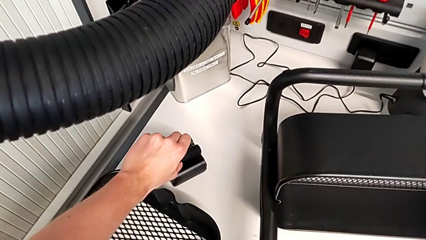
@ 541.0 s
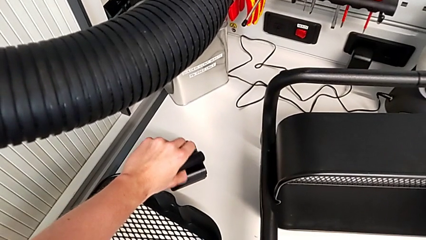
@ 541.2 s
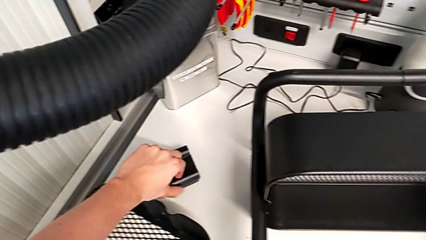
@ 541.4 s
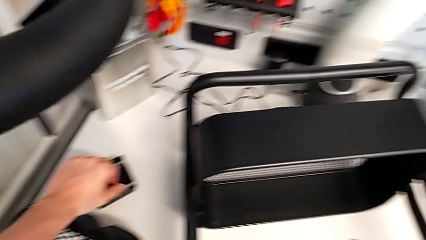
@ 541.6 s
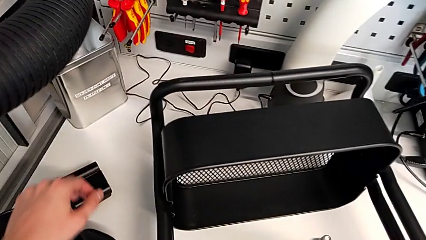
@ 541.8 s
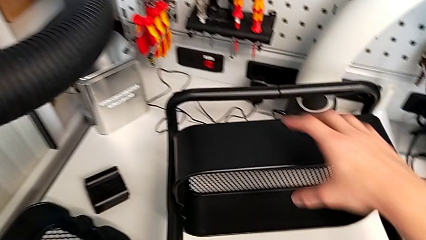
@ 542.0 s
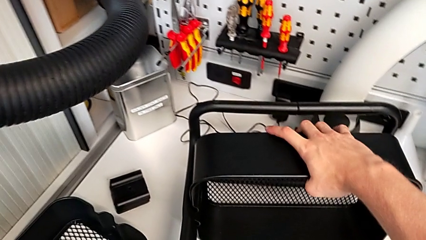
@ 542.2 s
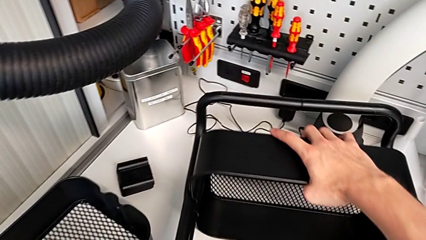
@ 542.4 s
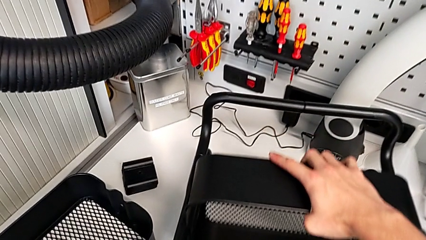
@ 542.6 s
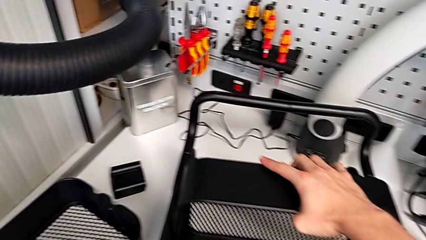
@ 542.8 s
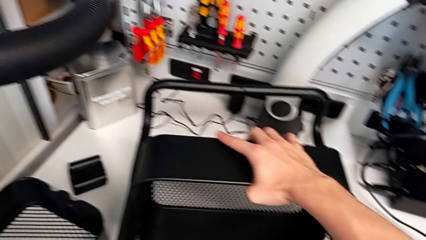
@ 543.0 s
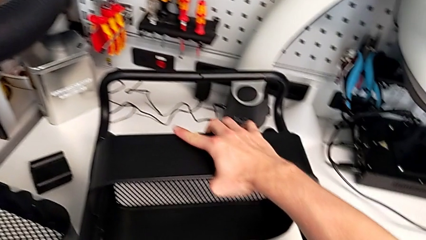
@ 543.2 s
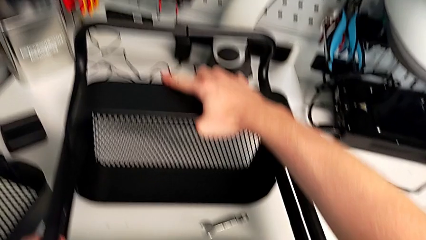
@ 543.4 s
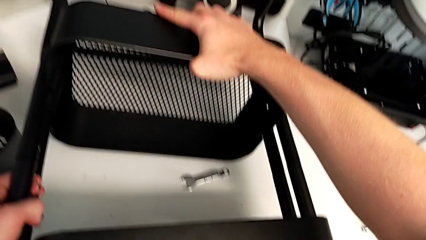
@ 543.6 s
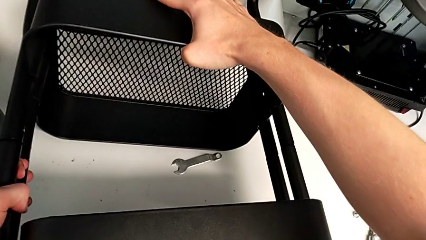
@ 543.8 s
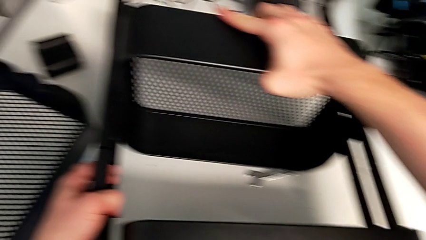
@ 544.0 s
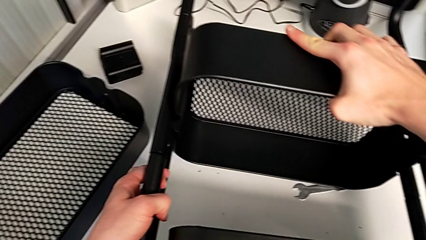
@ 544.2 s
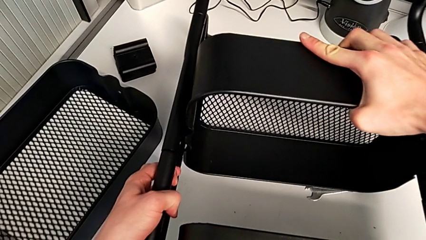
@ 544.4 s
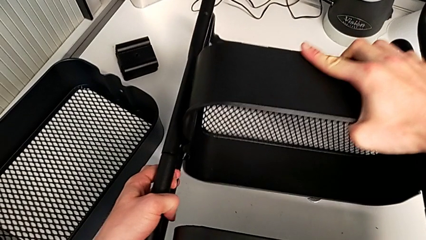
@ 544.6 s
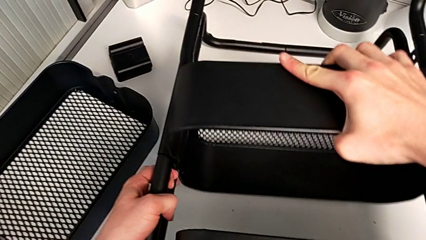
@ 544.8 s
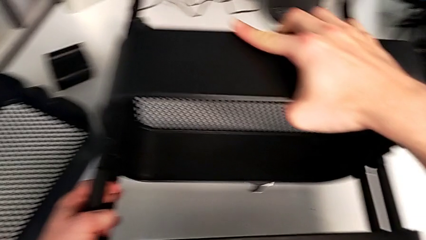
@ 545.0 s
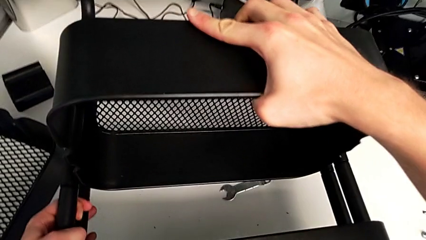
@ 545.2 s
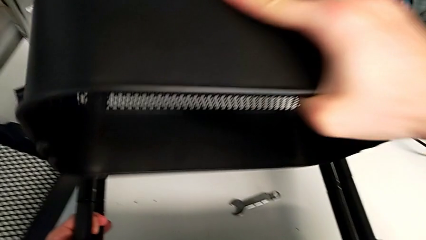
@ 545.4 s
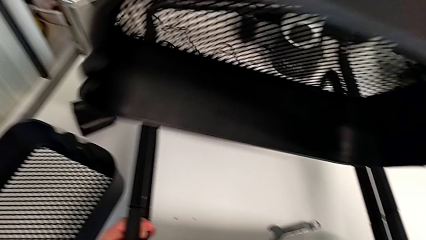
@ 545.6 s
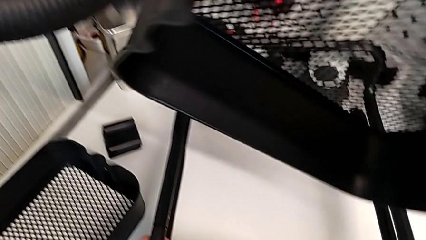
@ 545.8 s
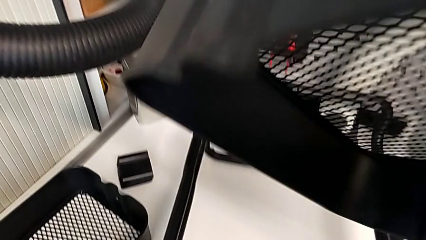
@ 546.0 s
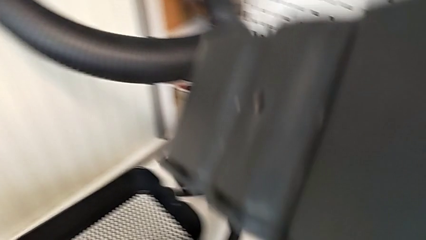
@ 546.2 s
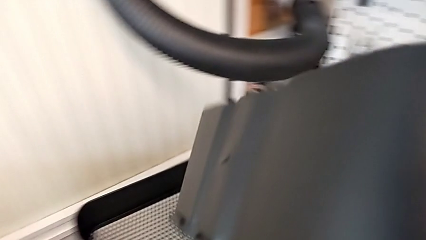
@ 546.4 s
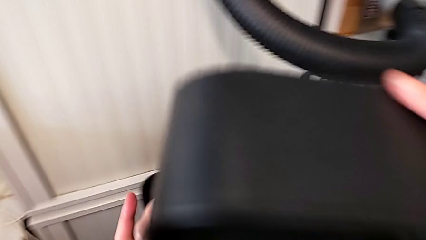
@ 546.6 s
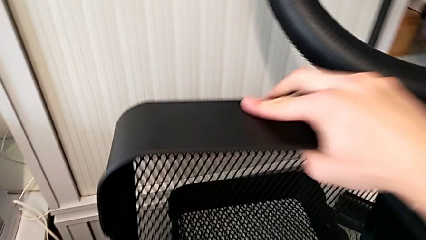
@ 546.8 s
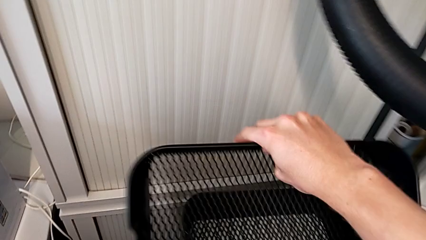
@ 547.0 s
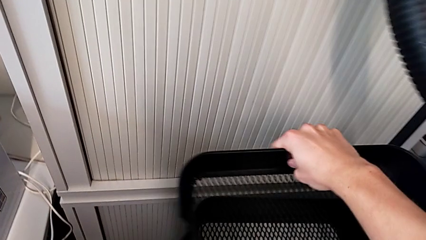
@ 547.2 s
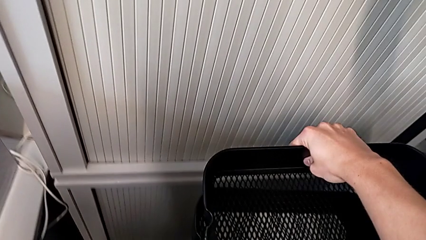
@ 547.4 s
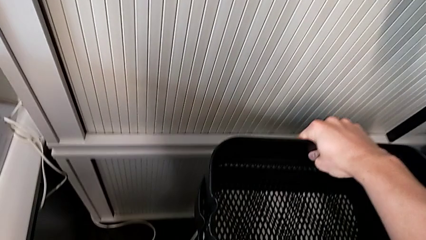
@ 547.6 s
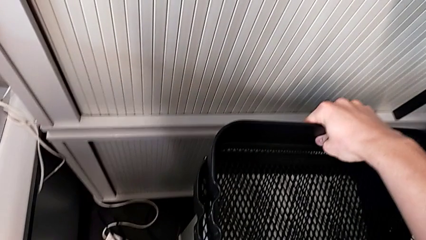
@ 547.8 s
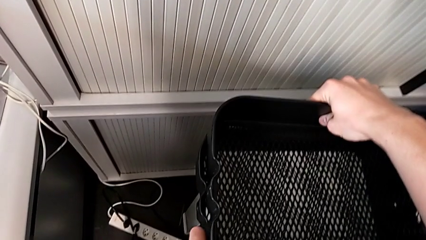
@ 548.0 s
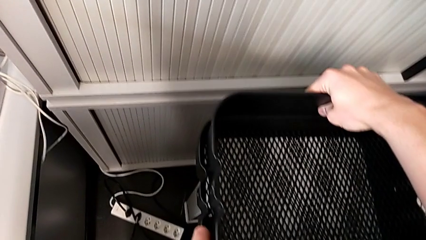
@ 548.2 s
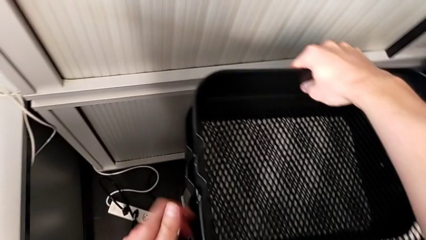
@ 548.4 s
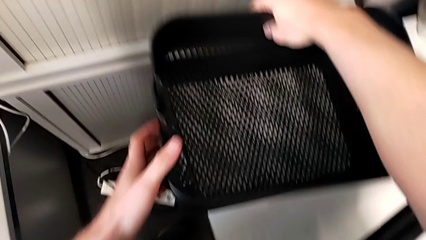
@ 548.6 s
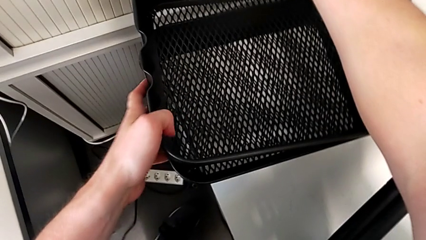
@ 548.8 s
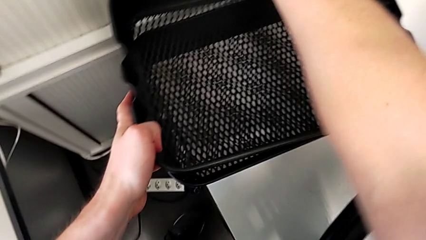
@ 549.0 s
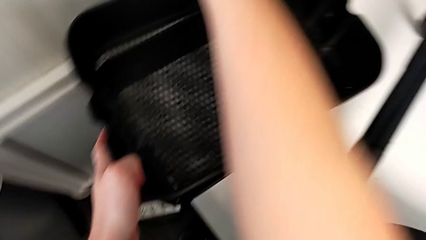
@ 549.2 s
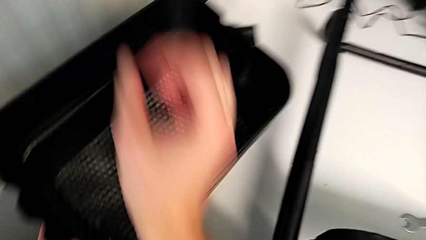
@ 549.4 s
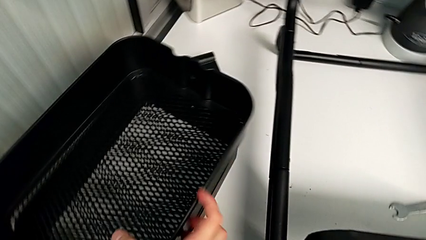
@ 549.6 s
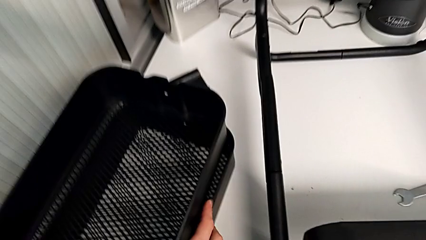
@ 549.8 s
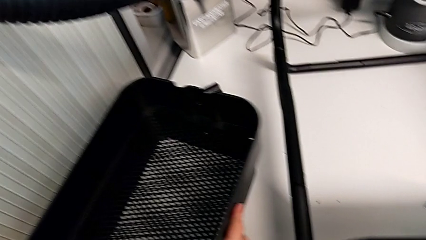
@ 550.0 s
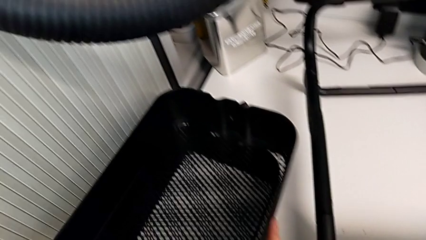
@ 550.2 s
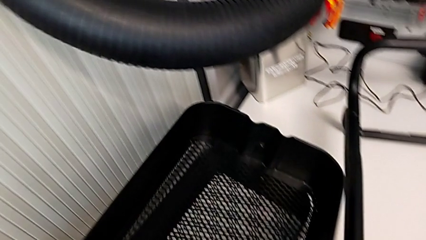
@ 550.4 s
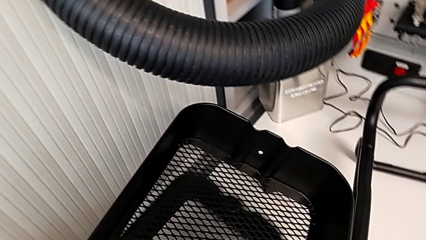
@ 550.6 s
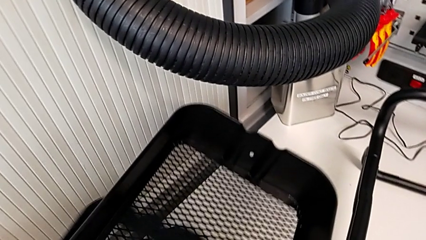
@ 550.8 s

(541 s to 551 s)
The camera wearer is unscrewing the second screw from the bottom tray. They keep disassembling the tray.

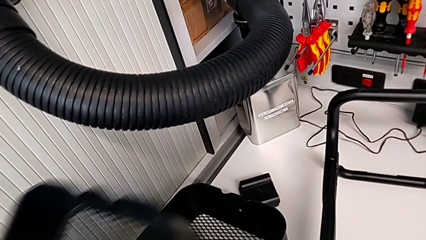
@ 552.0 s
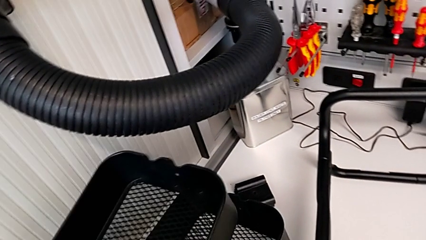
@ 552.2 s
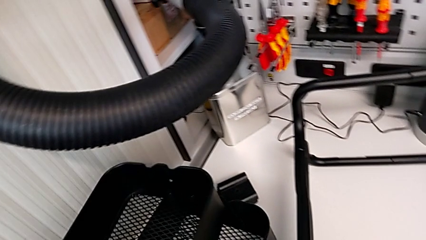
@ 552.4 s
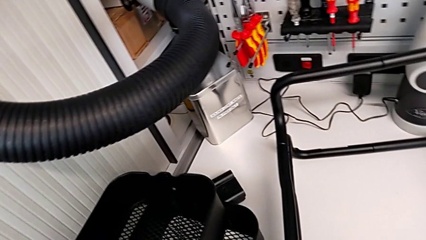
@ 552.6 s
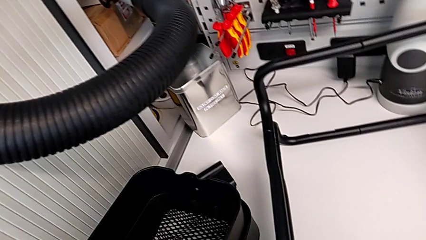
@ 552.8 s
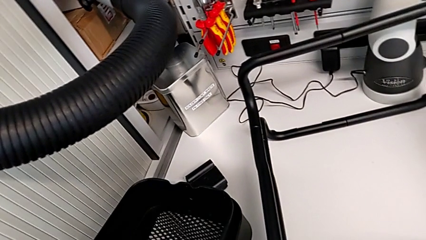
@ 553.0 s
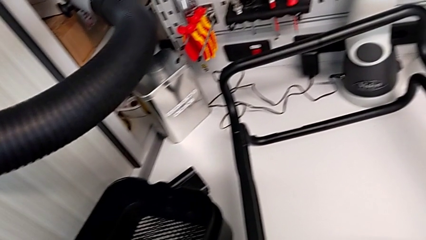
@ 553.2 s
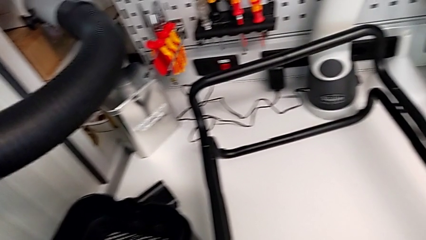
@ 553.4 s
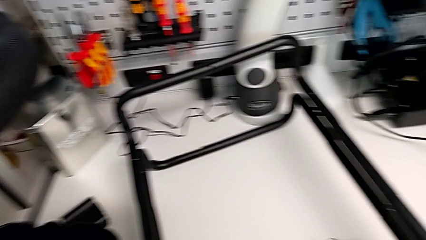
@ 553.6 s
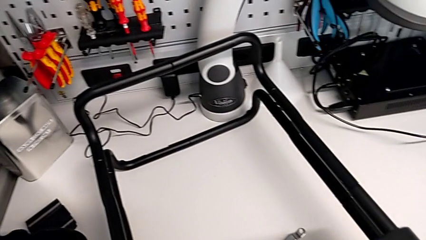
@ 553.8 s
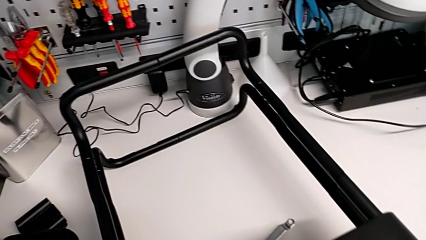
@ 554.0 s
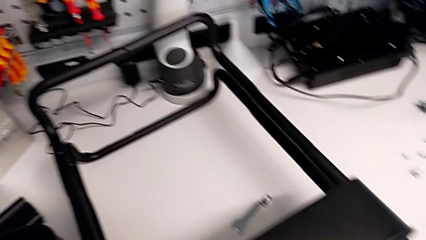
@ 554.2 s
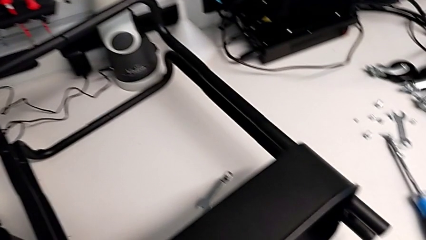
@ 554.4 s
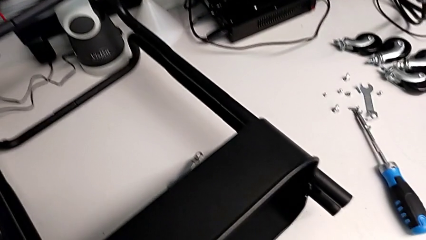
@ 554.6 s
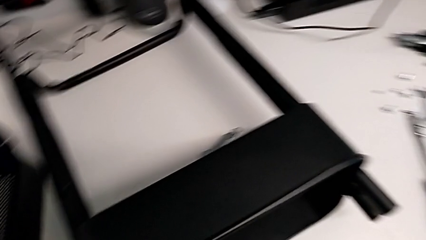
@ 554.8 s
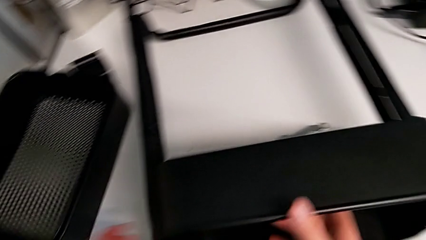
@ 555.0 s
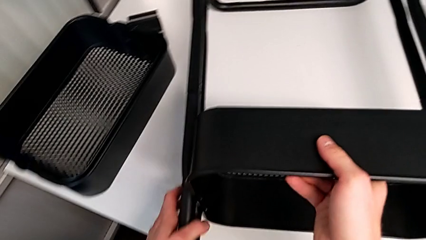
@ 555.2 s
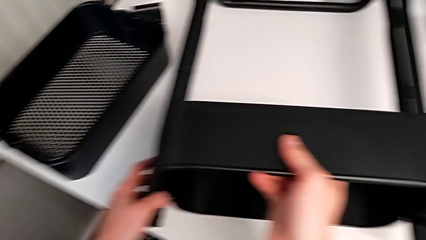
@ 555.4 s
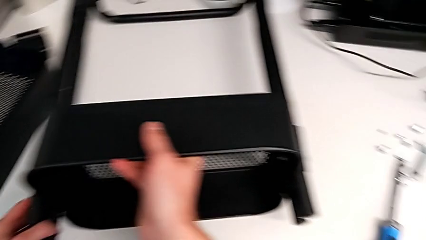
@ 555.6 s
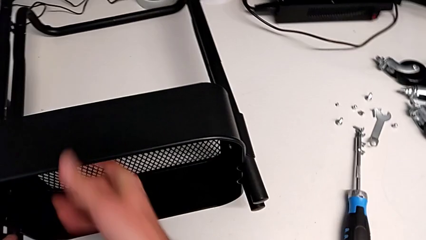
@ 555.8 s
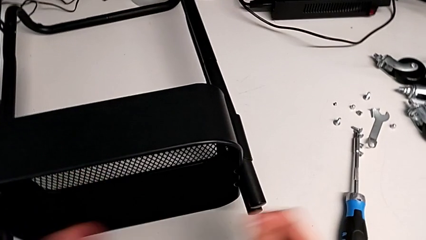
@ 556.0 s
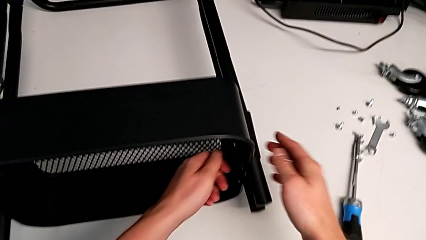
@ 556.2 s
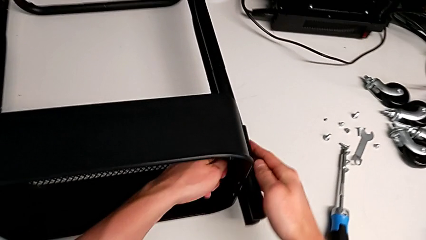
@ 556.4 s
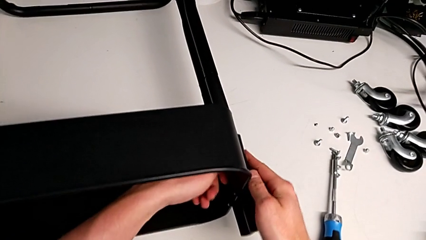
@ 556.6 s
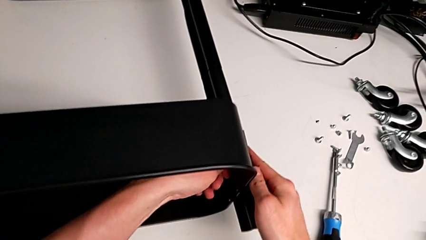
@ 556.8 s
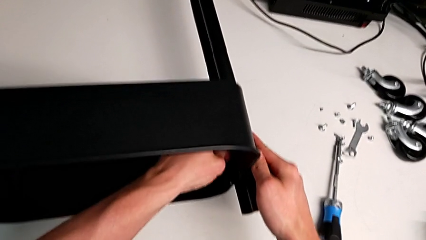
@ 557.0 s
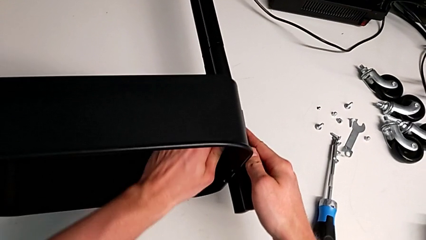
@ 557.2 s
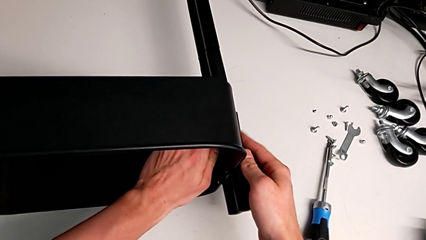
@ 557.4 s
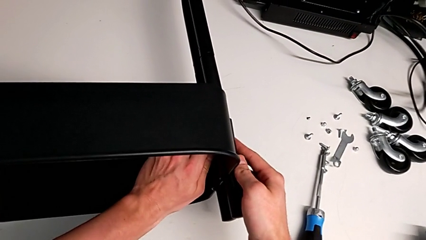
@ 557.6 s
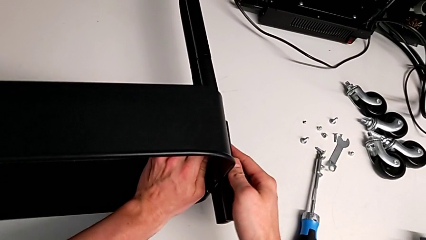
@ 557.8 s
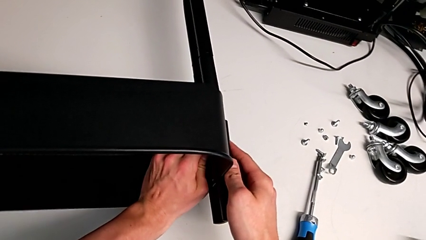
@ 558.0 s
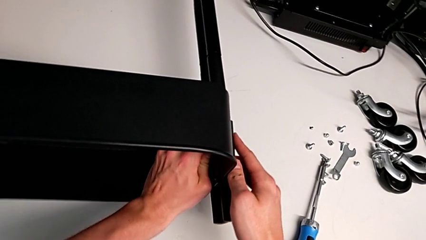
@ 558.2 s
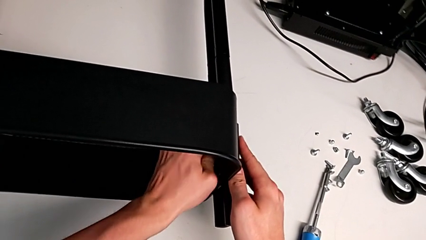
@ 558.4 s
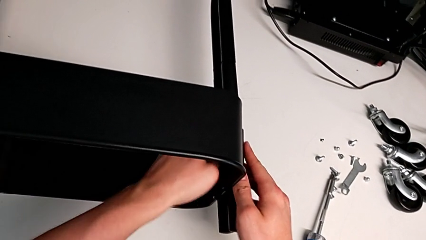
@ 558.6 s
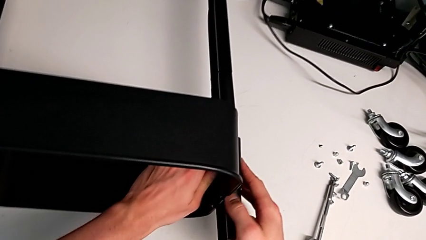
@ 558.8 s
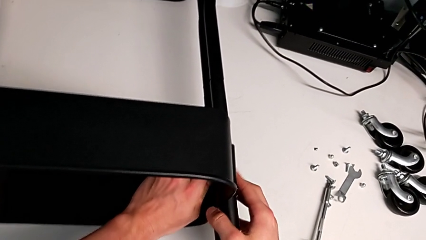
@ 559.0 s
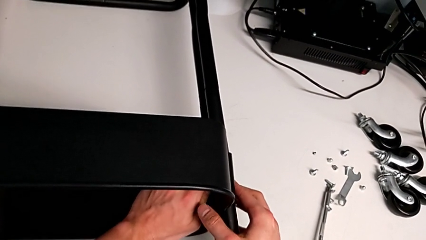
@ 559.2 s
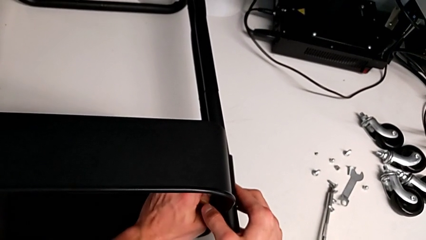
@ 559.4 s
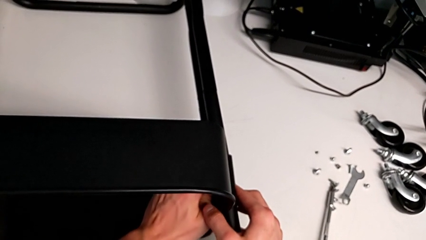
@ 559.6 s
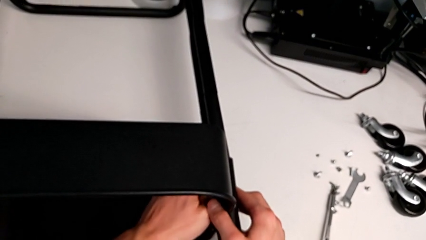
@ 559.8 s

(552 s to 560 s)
The camera wearer is unscrewing the first screw from the first leg of the furniture.
